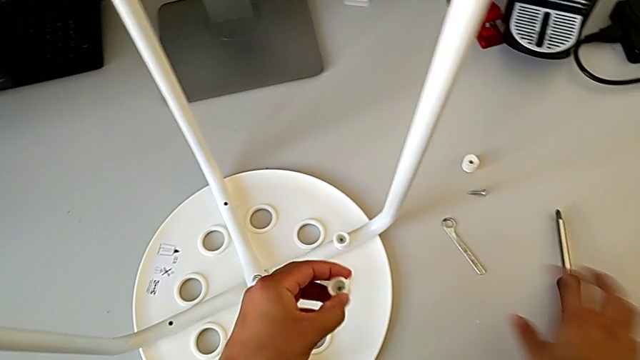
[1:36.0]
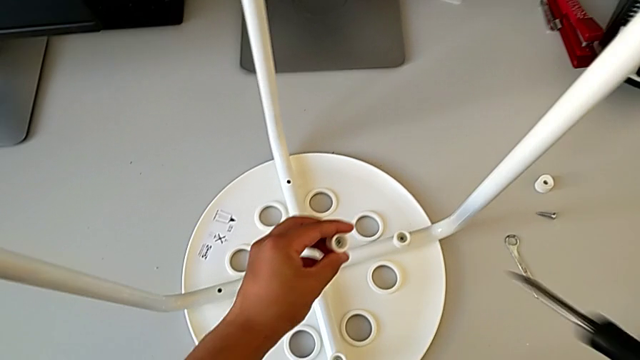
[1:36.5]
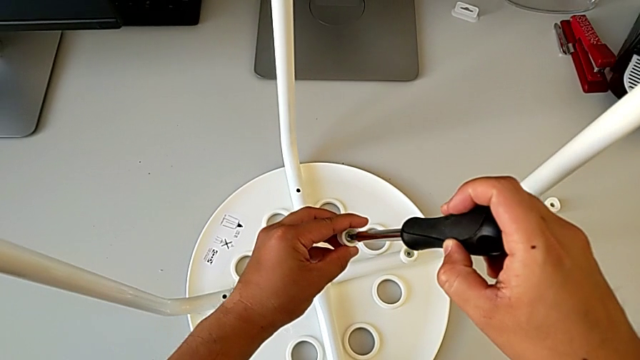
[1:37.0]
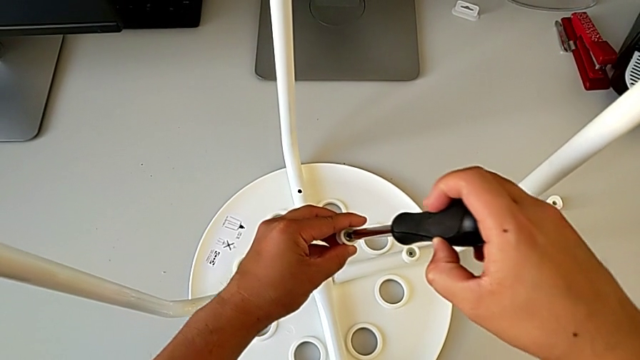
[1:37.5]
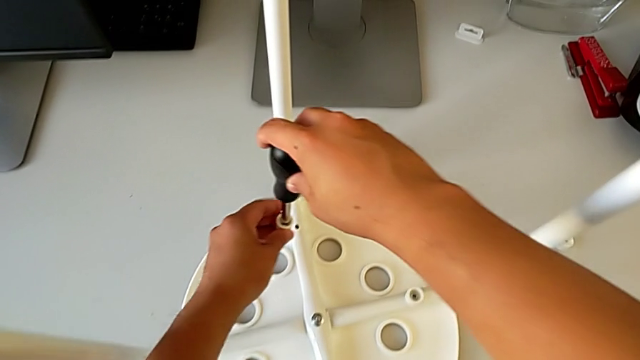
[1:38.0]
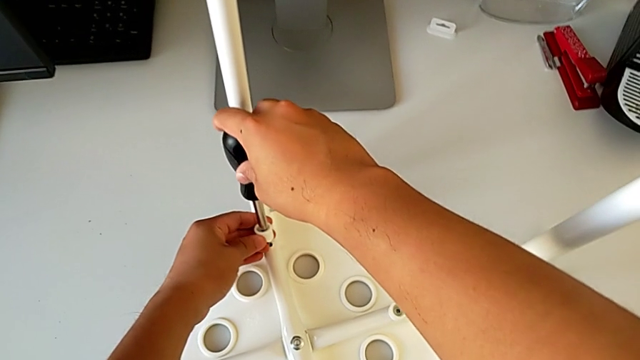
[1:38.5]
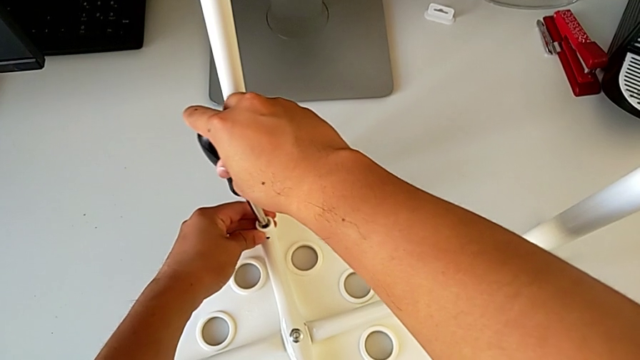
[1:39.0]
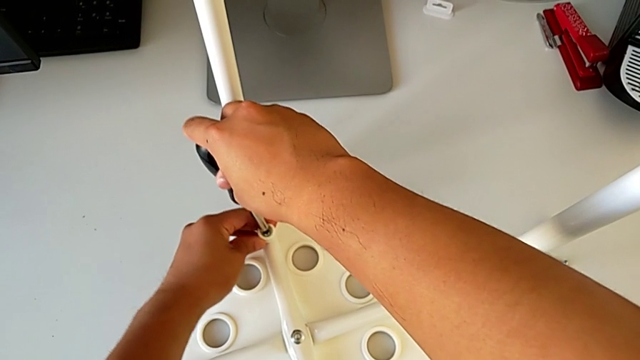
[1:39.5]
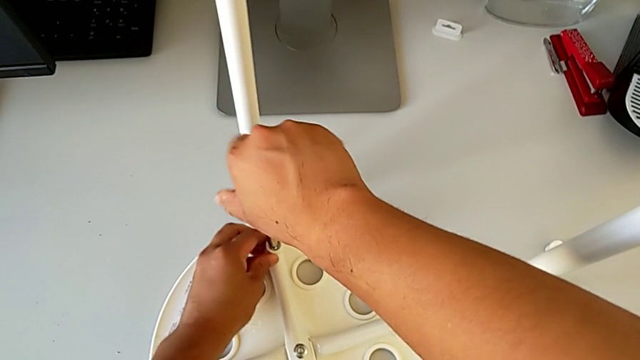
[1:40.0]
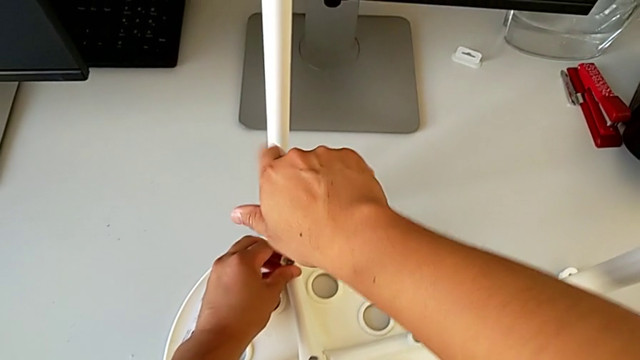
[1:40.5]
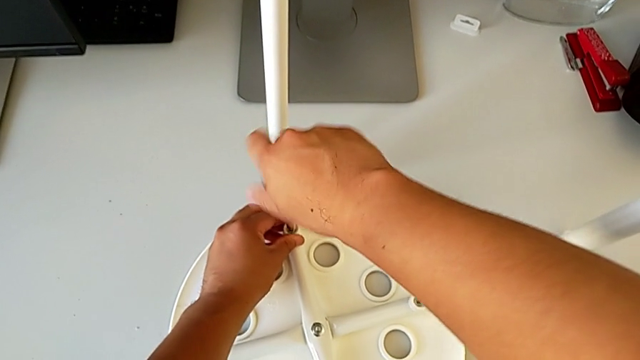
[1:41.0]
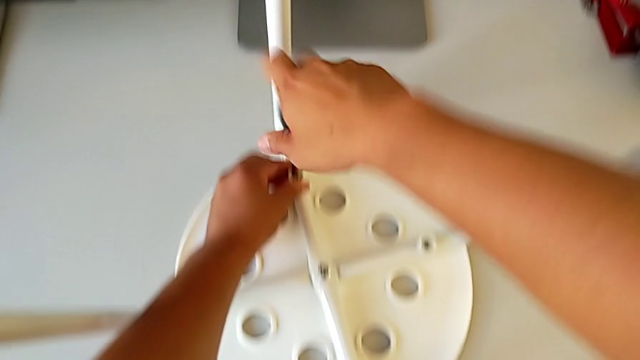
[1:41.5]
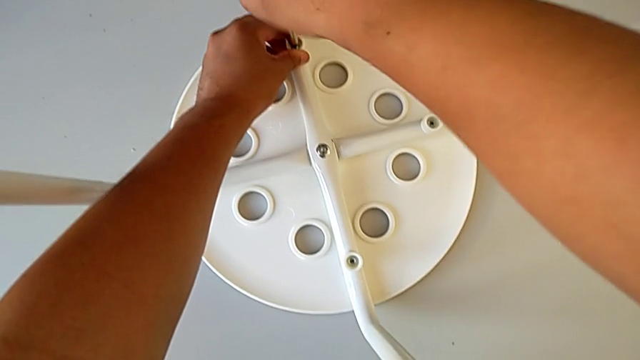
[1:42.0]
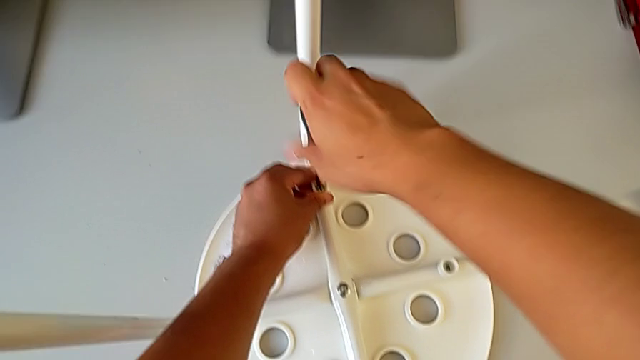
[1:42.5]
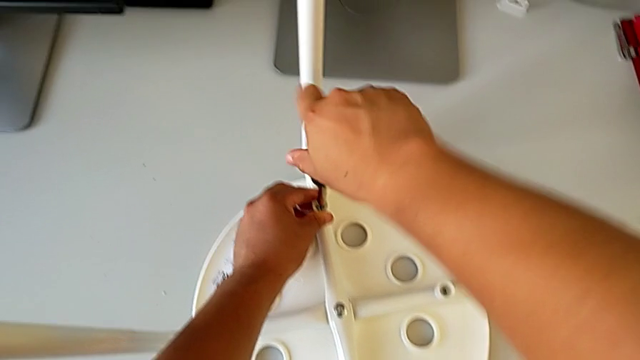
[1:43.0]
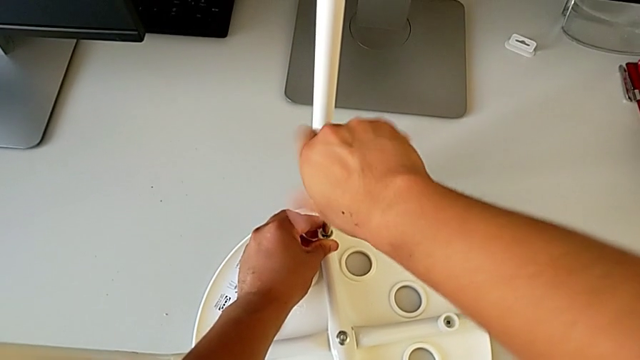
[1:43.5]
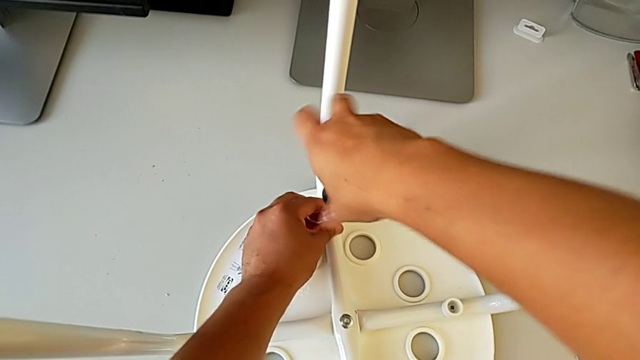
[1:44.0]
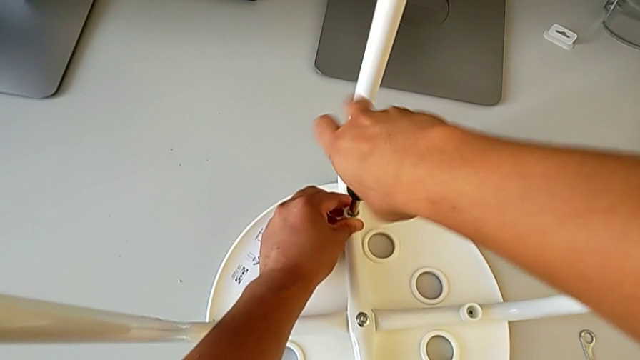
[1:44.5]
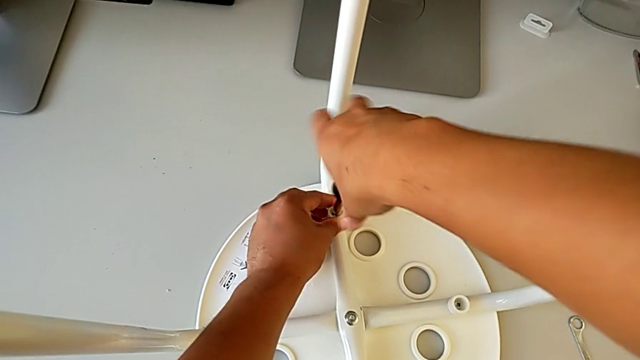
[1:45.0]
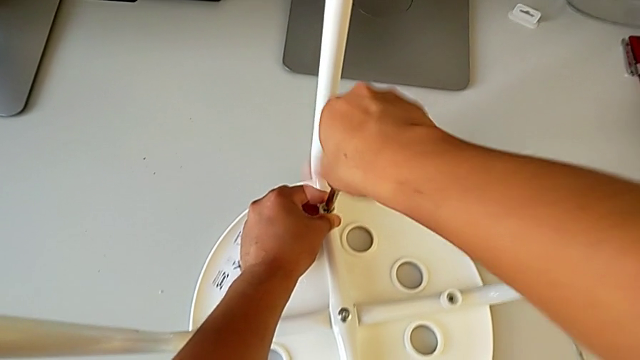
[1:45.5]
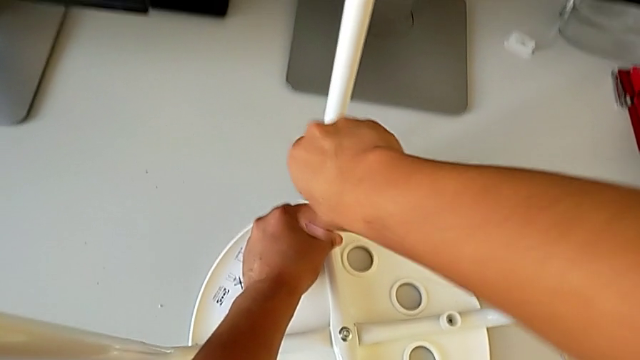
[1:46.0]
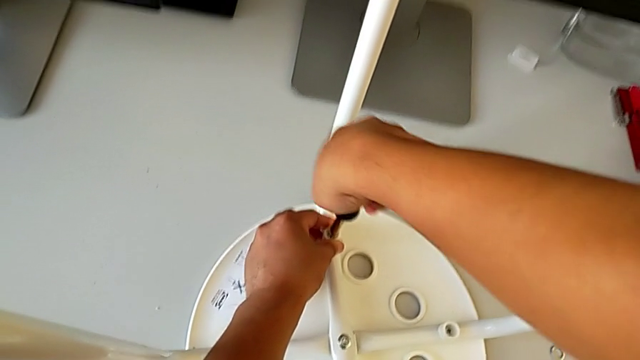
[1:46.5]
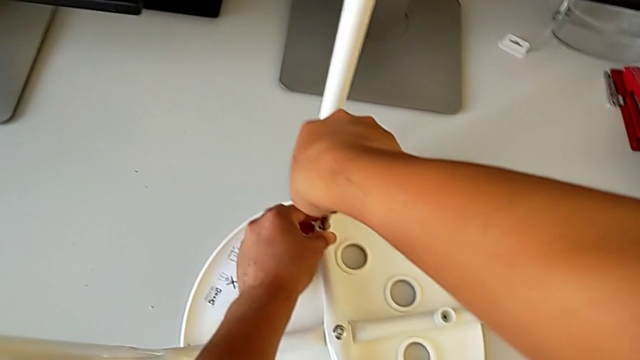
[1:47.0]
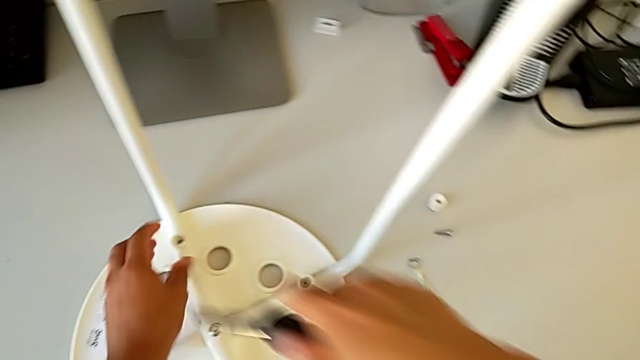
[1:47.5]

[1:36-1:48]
The camera wearer is assembling the seat. They grab the screwdriver, insert it, align the screw, insert it, screw it and withdraw the screwdriver.

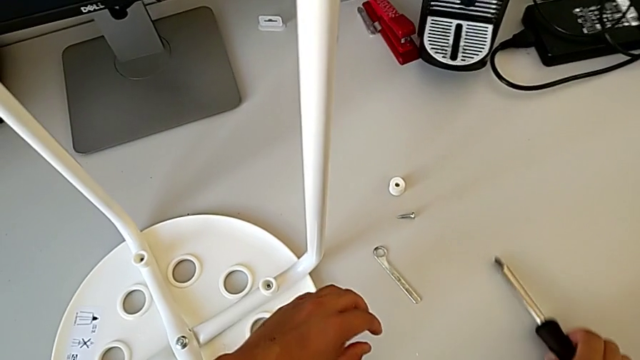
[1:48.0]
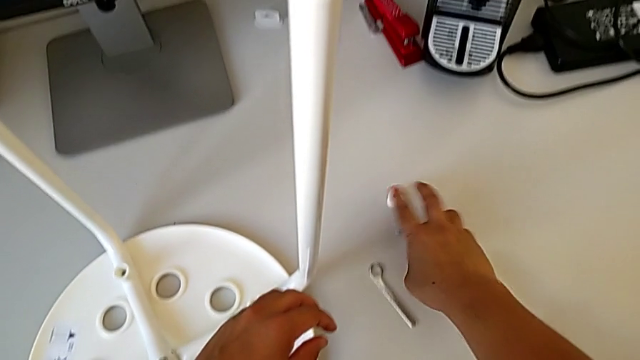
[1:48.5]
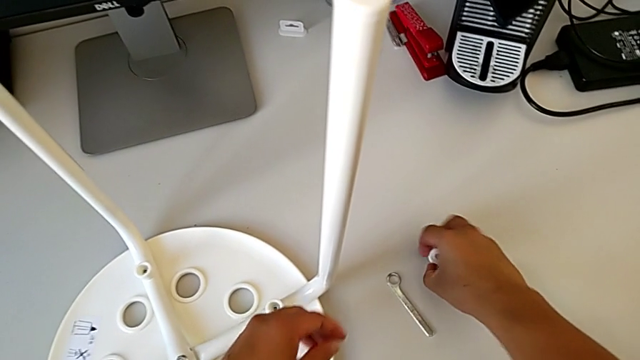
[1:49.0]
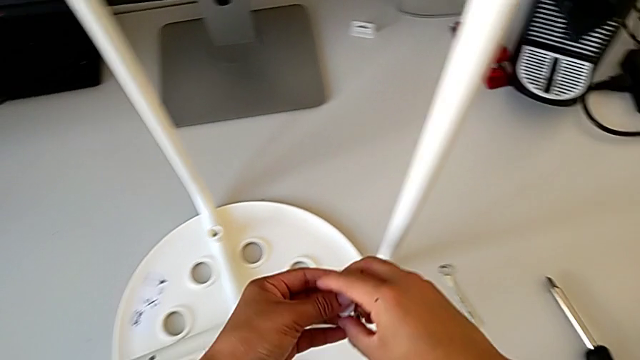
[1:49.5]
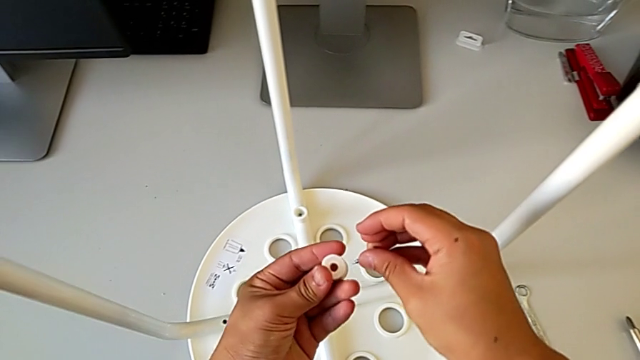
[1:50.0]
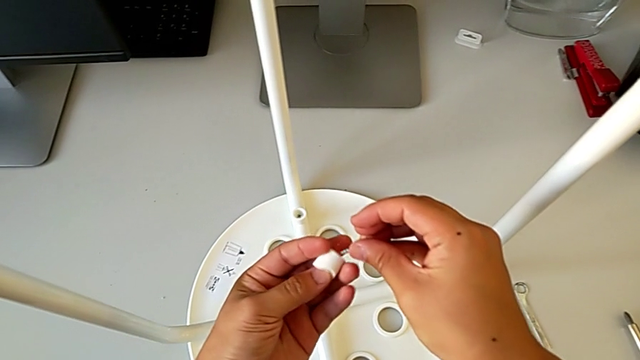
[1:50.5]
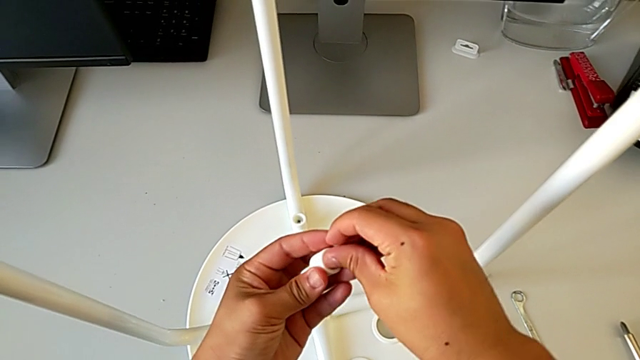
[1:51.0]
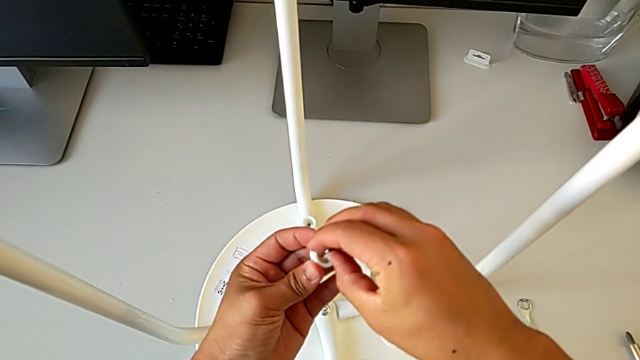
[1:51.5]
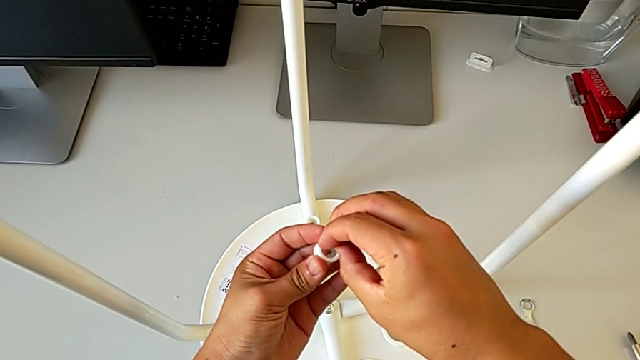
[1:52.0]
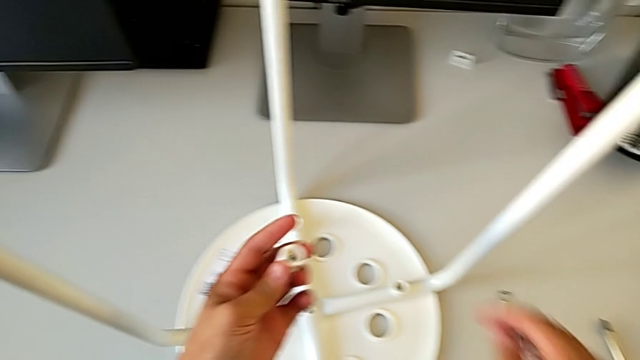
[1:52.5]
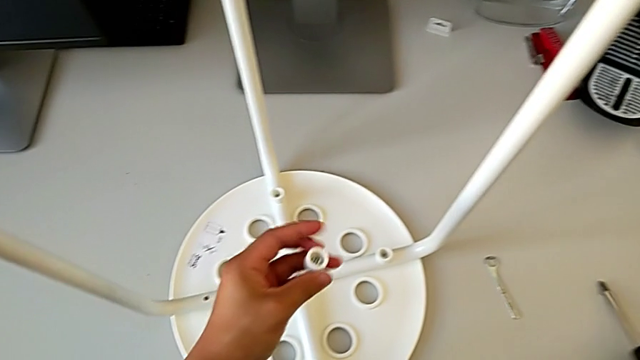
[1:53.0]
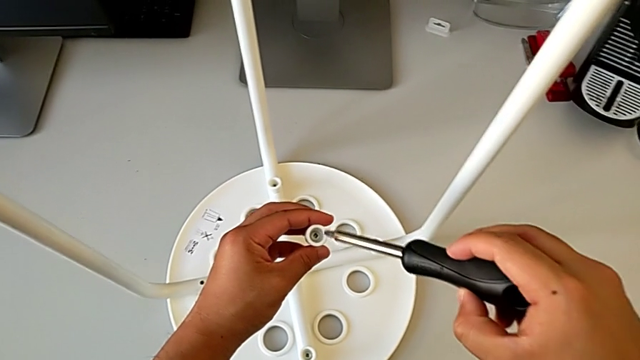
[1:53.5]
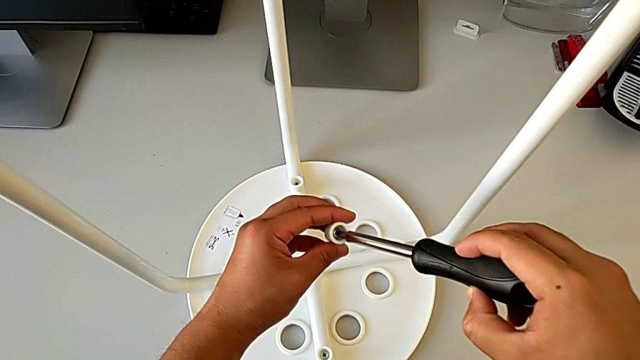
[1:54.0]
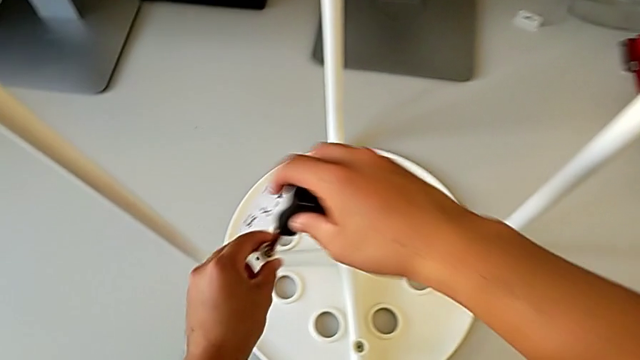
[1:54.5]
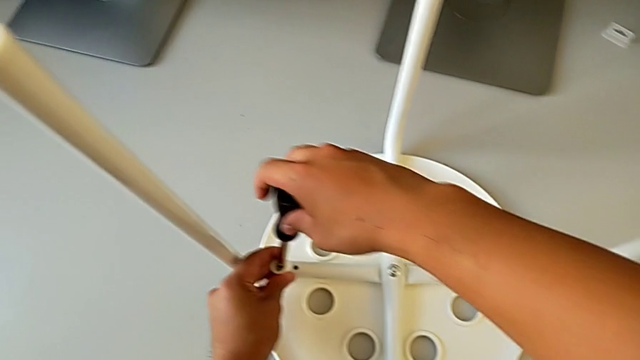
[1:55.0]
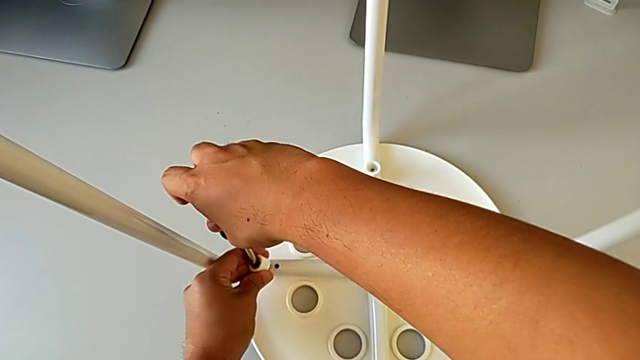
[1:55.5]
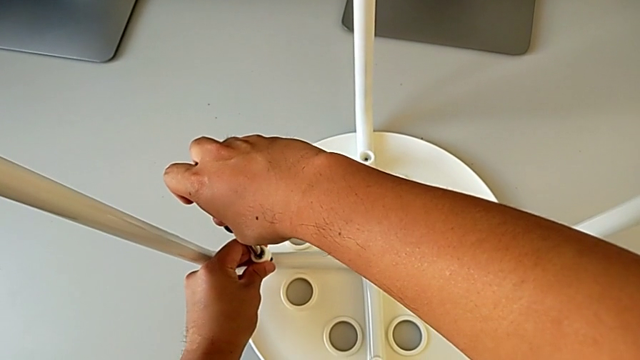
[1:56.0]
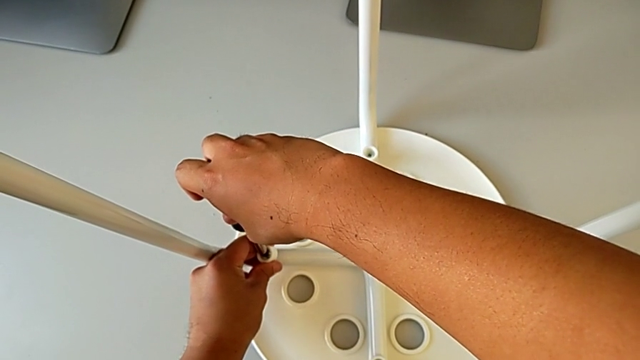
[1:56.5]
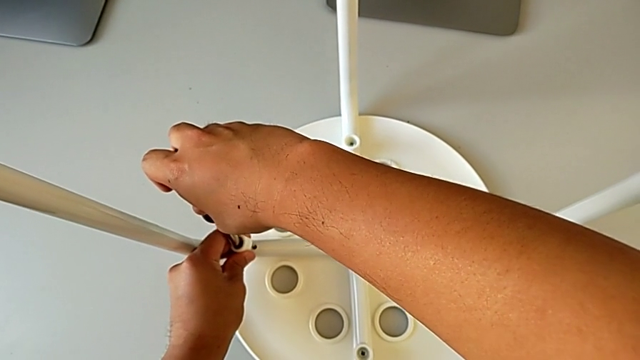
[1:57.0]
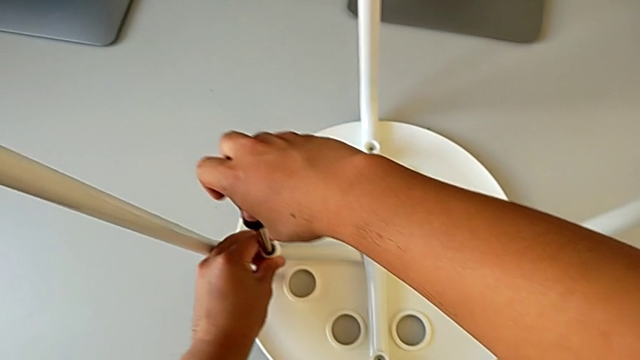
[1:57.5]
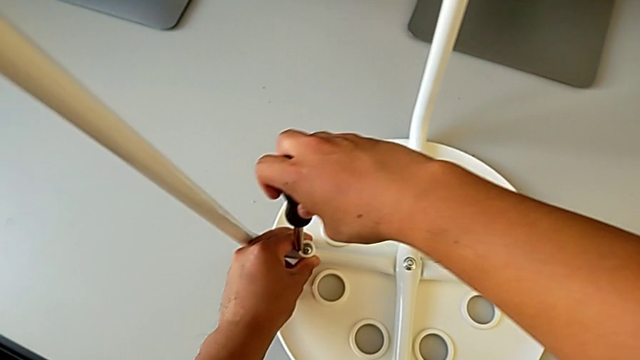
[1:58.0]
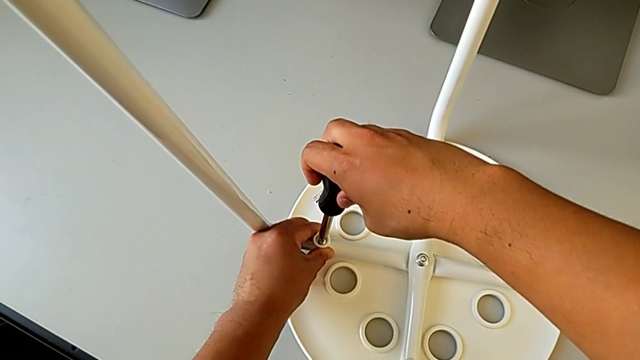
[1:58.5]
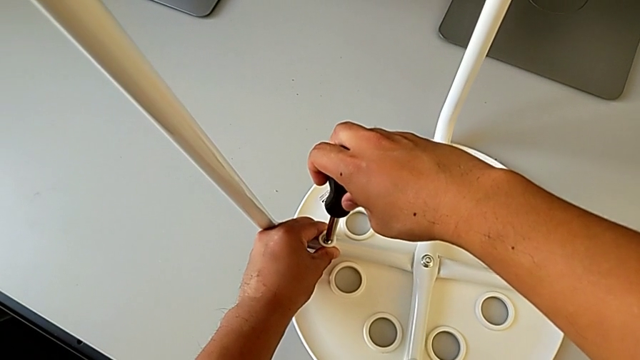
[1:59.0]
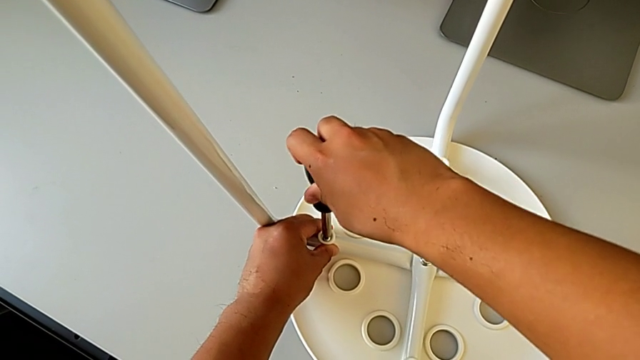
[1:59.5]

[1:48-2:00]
The camera wearer is assembling the seat. They place the screwdriver with the right hand, grab the washer, grab the screw, grab the washer, rotate it, insert the screw, grab the screwdriver, insert it, align the screw, insert it and insert the screwdriver.
